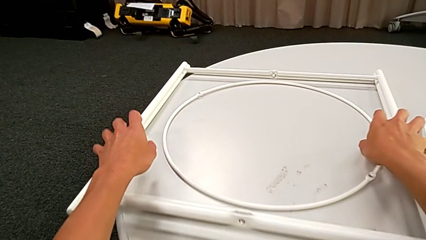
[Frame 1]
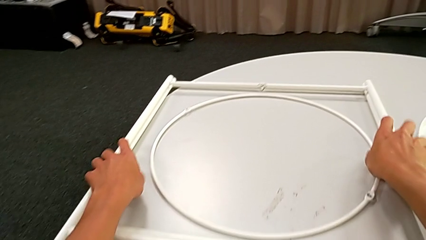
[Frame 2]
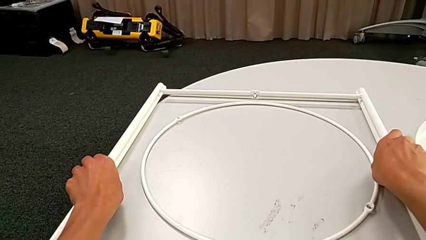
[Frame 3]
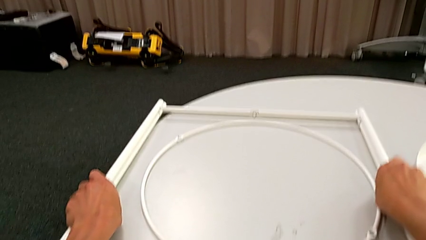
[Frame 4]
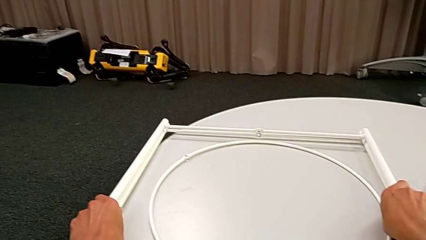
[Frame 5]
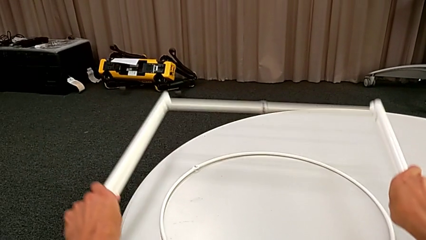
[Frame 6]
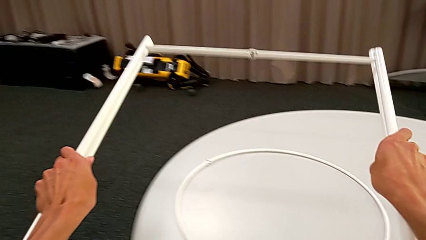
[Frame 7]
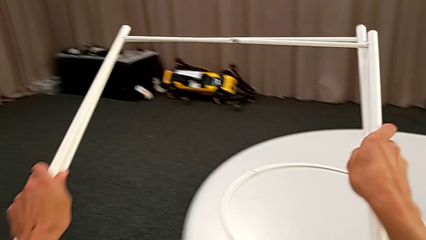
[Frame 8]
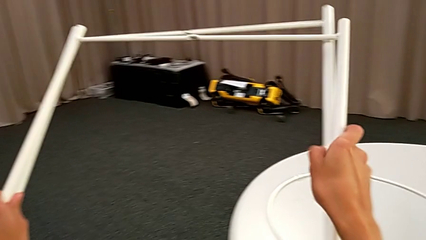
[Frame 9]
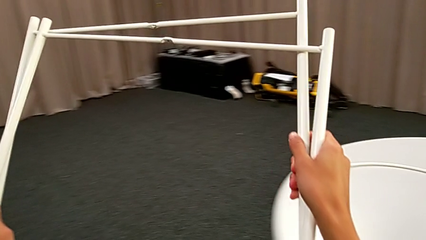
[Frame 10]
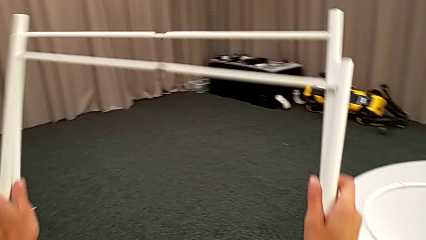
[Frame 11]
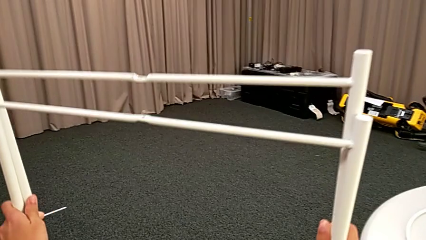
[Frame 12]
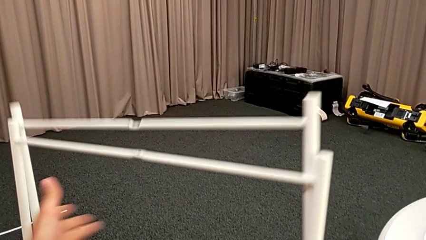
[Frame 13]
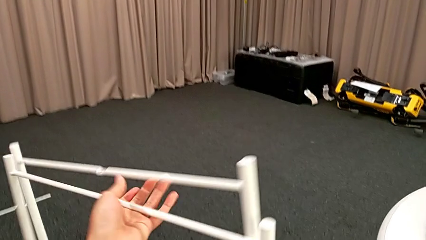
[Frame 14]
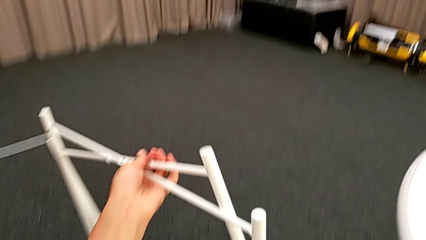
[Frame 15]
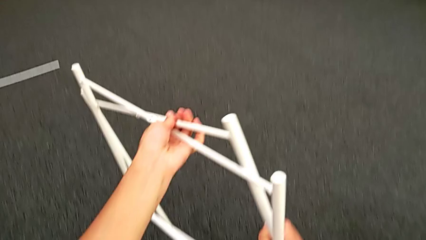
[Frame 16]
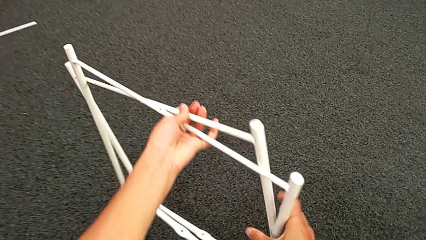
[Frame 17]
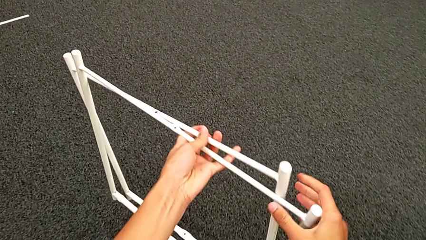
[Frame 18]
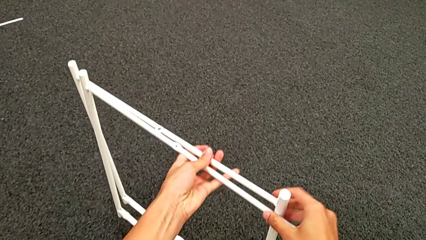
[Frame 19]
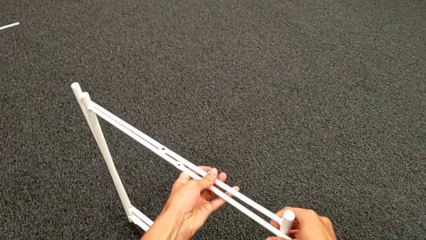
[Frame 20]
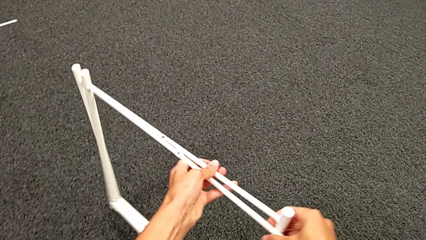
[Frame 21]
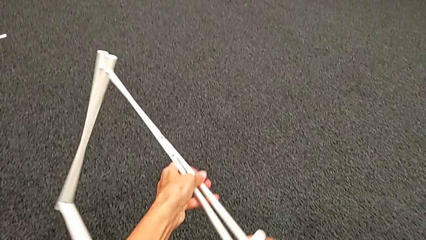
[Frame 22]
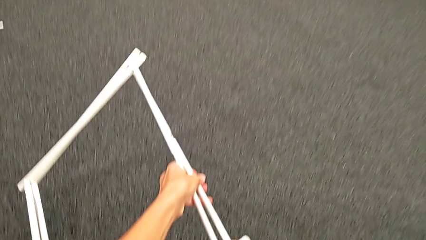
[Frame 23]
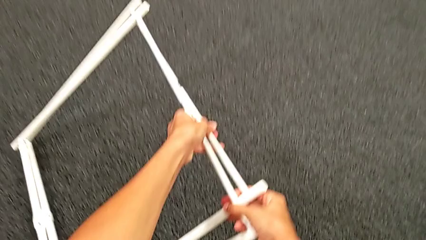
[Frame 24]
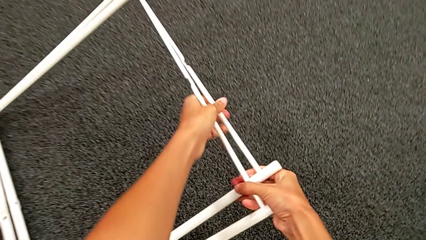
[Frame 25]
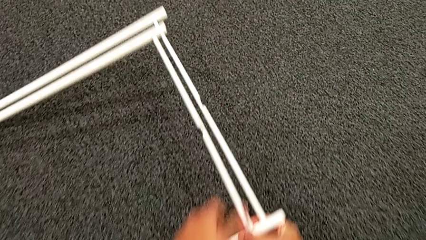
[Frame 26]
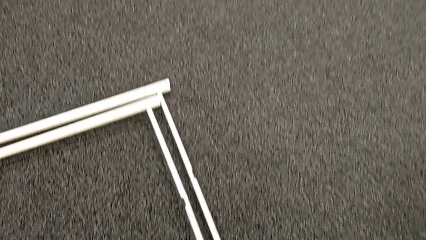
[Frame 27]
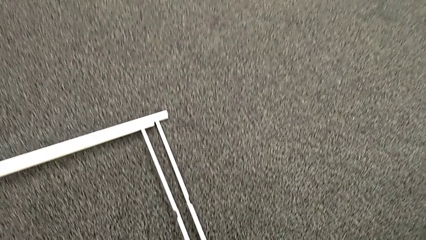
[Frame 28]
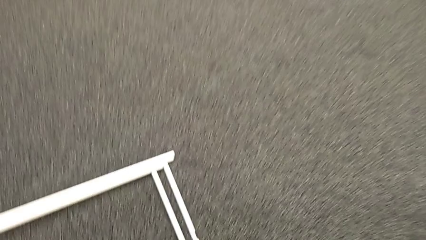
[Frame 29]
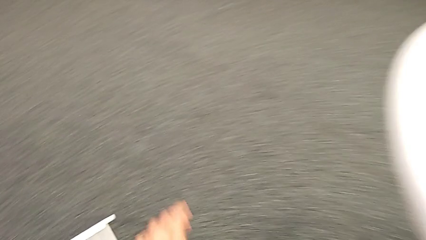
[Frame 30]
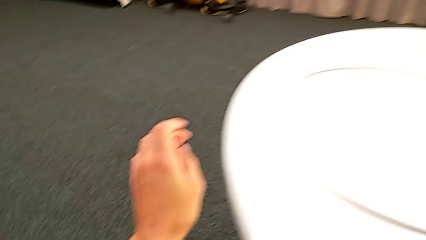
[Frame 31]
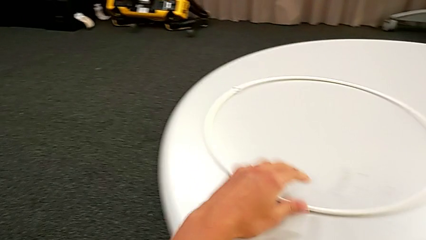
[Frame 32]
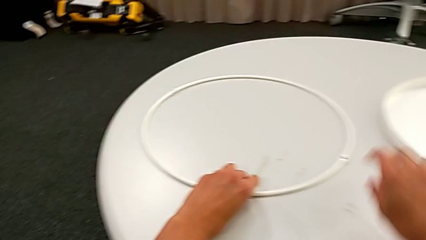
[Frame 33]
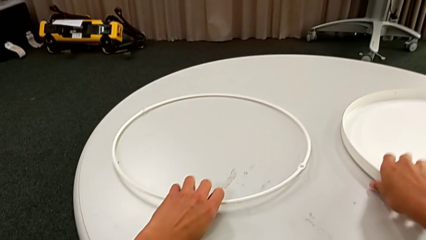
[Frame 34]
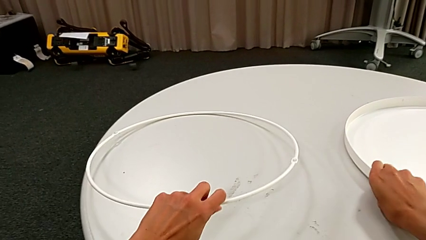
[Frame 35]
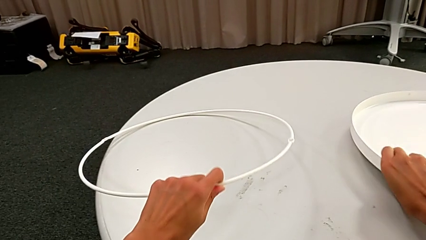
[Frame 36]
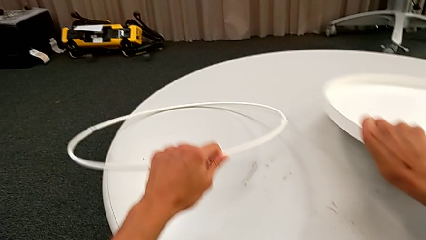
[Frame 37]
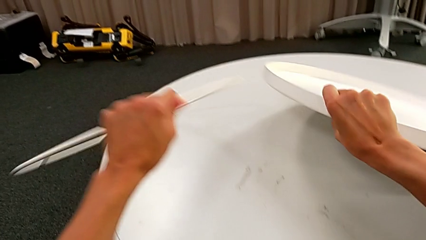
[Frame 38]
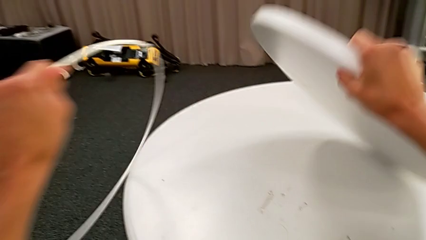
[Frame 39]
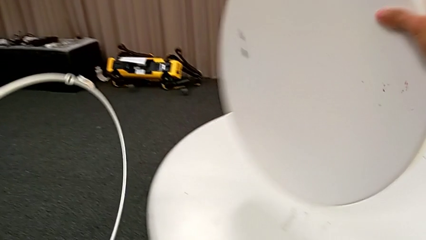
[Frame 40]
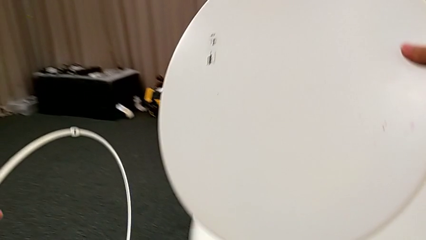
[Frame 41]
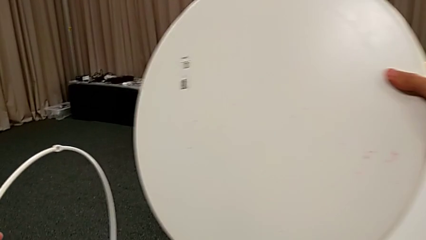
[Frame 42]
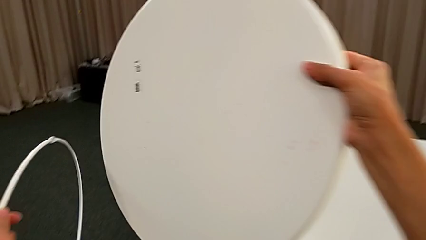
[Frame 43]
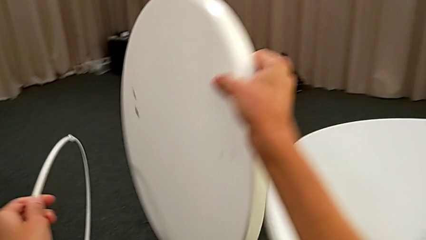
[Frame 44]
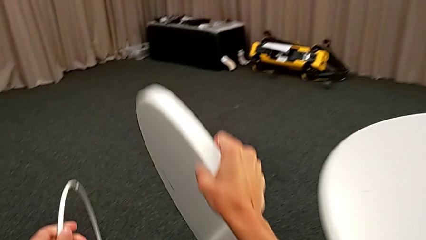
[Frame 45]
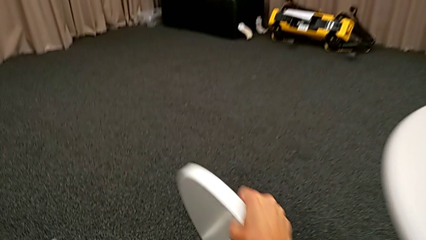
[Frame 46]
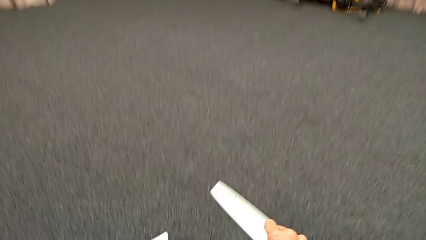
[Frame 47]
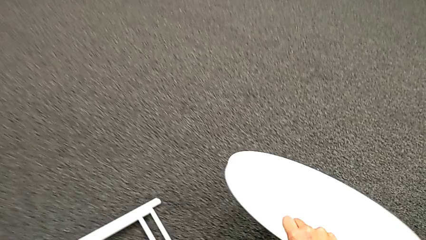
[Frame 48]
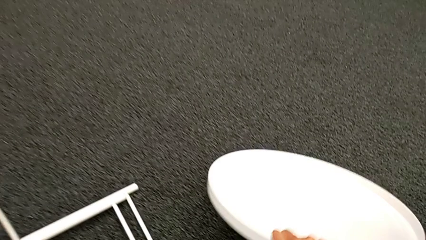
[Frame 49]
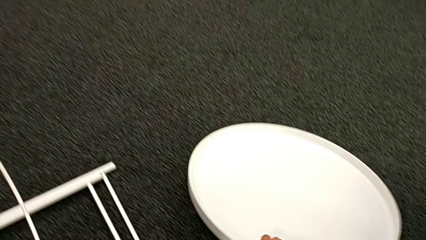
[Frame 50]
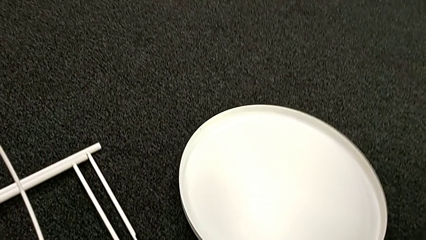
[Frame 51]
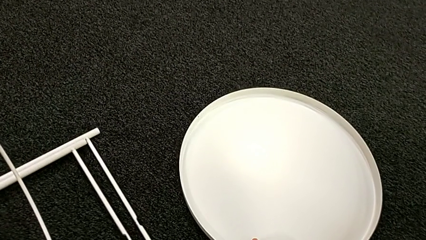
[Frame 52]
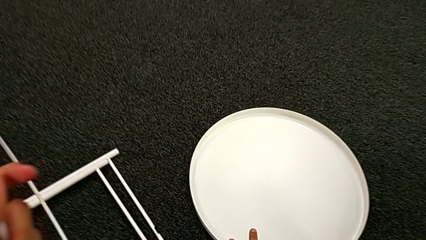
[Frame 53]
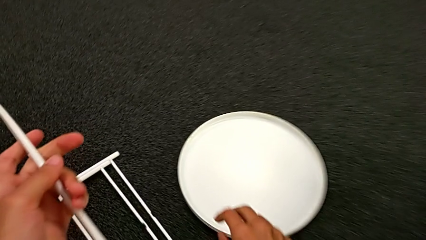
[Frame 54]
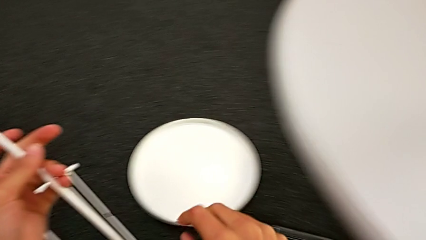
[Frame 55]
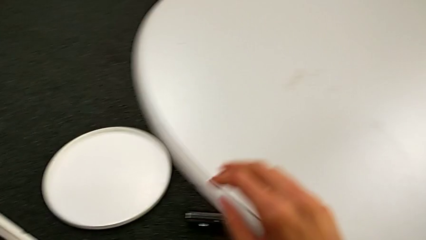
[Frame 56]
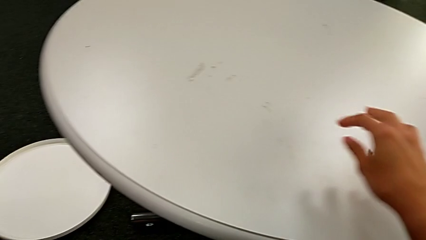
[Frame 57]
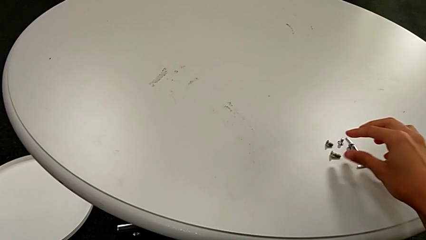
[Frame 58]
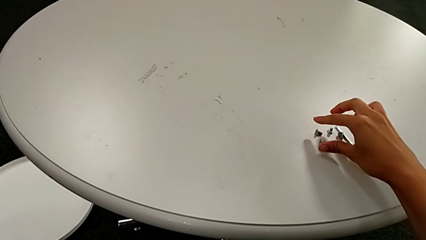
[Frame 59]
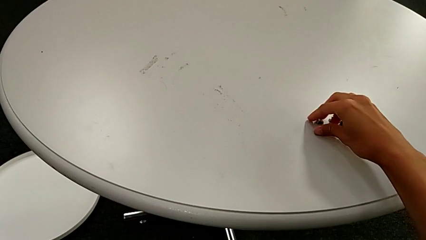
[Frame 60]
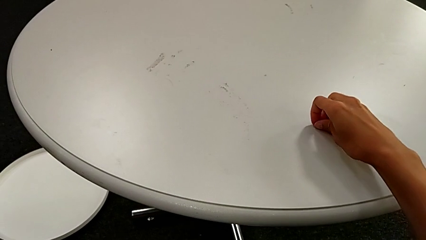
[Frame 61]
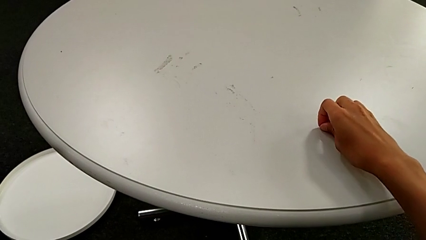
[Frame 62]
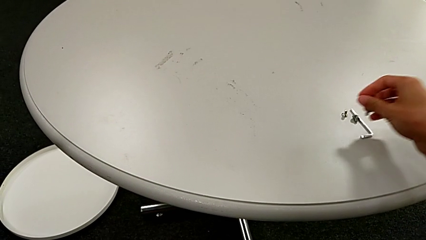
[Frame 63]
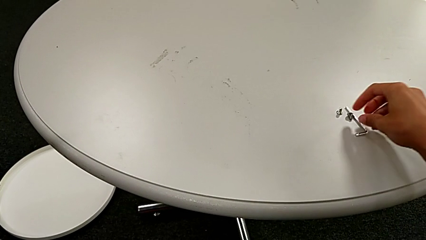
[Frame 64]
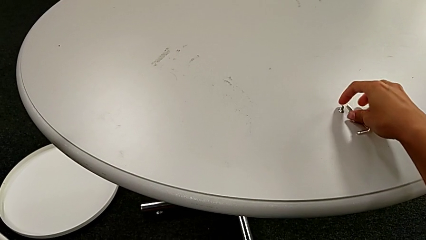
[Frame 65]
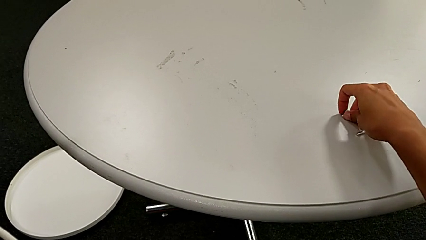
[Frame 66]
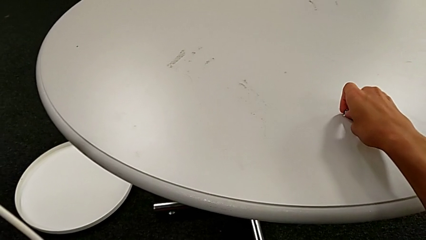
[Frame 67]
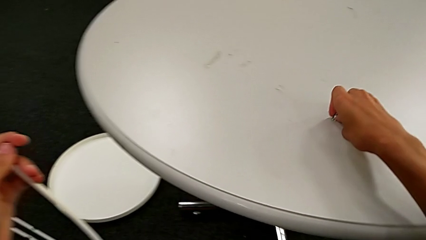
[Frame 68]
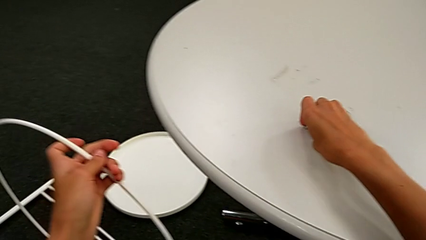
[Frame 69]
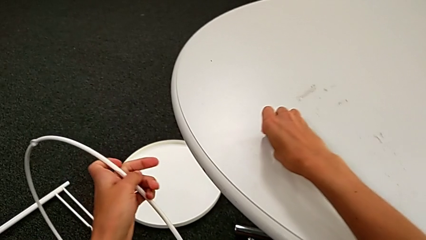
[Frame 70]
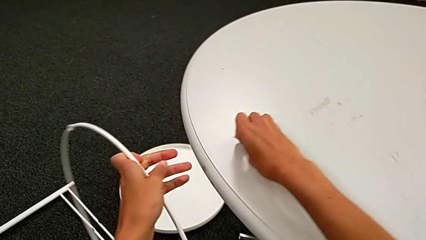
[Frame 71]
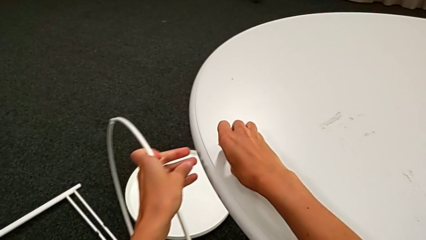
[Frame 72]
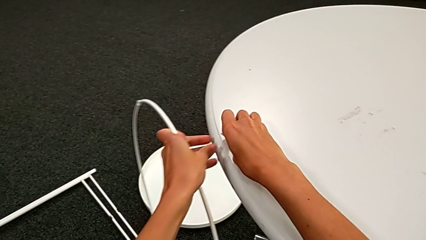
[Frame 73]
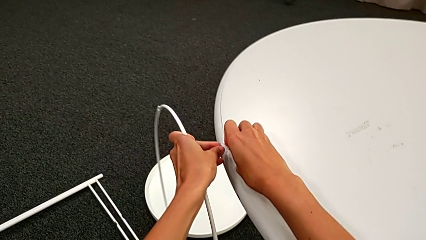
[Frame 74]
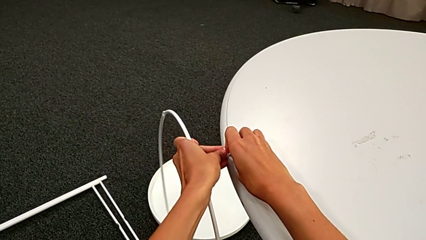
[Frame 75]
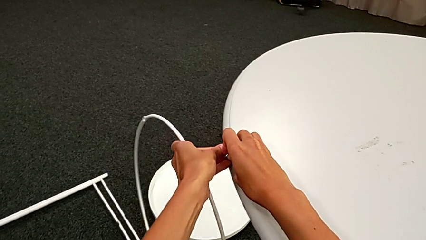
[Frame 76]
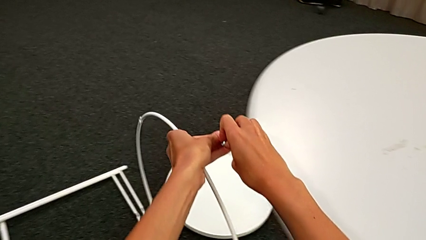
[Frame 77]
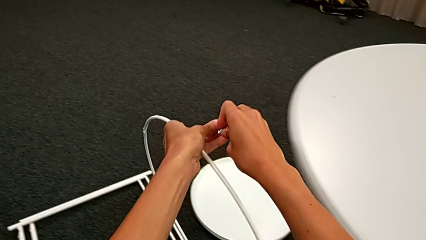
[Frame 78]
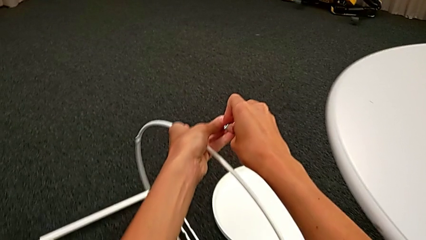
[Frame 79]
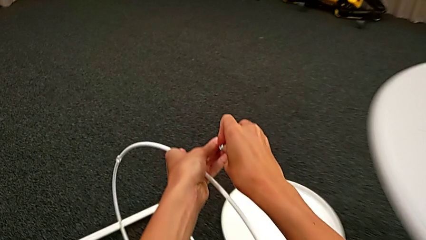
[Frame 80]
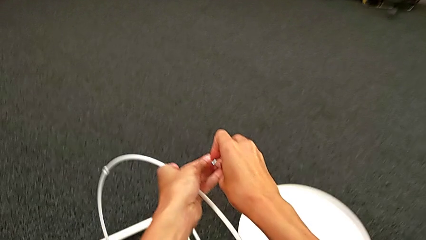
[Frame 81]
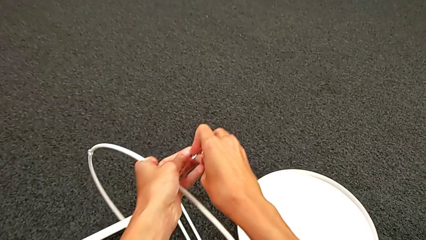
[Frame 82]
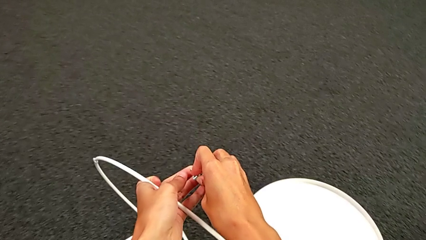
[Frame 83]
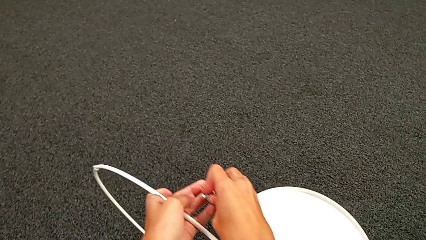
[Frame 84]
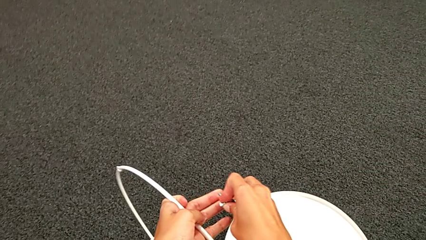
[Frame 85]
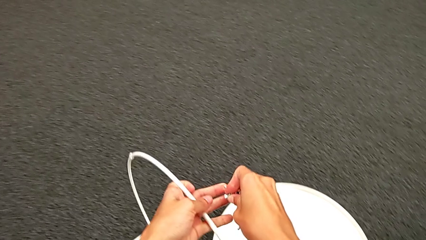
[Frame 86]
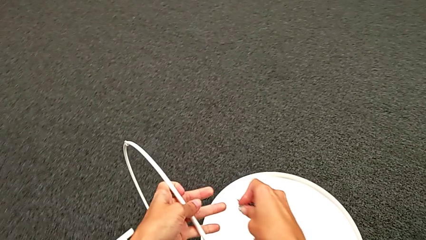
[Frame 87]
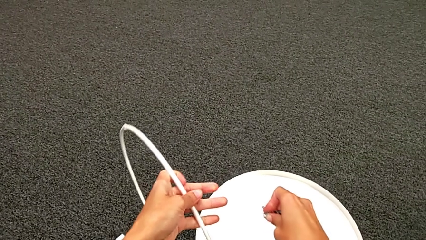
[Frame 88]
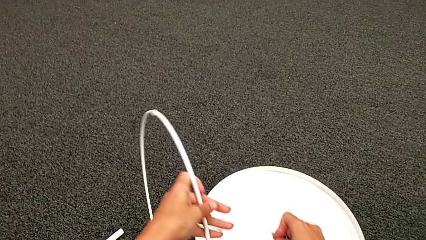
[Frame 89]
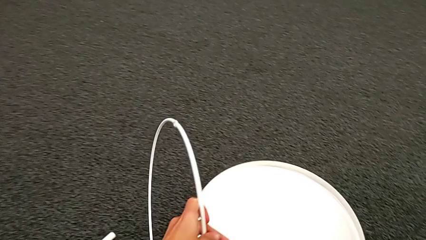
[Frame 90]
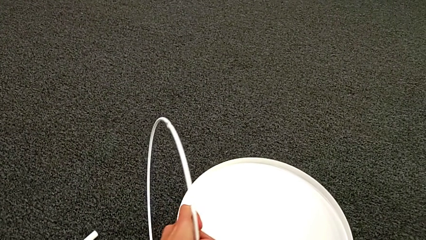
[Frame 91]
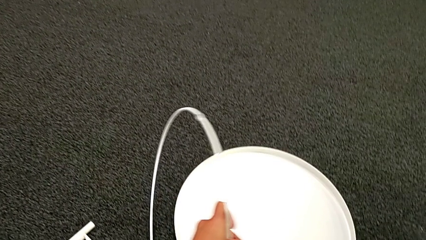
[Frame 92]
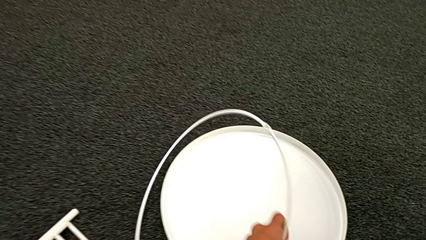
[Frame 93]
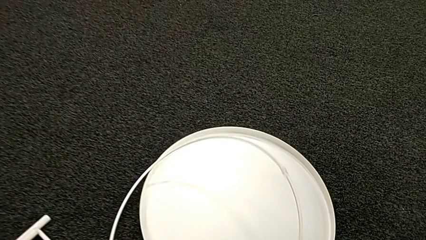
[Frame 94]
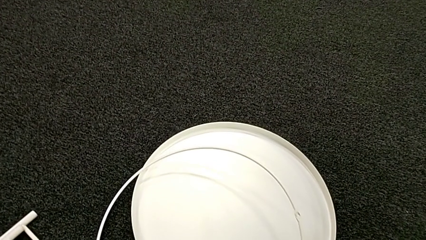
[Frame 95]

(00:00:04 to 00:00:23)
The camera wearer is assembling the leg. They grab the leg with the right hand, grab it with the left hand, lift it with the left hand, lift it with the right hand, place it with the right hand, place it with the left hand, grab the tray with the right hand, grab the circle with the left hand, lift the tray, place it, grab the hex socket head, slide it, grab it, lift it and grab it.
